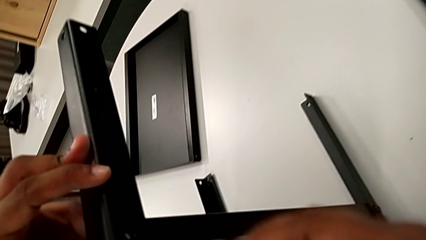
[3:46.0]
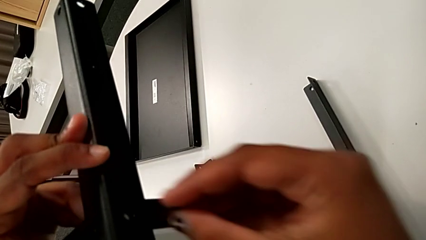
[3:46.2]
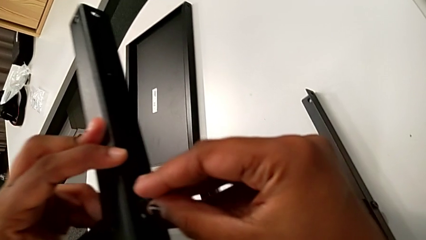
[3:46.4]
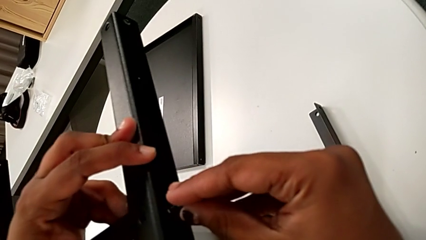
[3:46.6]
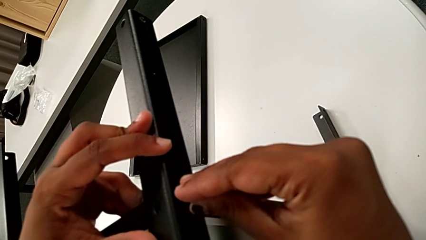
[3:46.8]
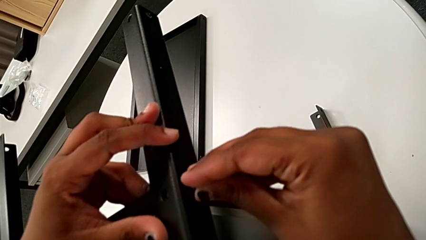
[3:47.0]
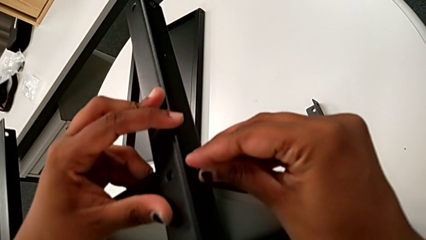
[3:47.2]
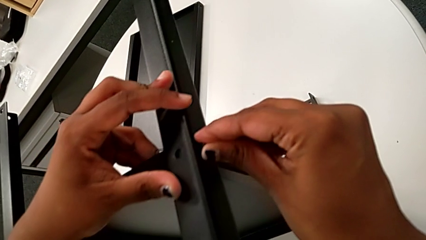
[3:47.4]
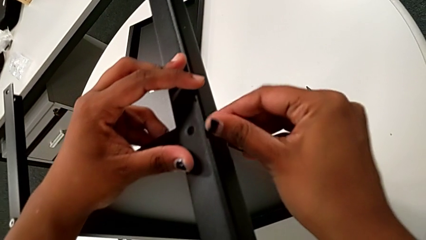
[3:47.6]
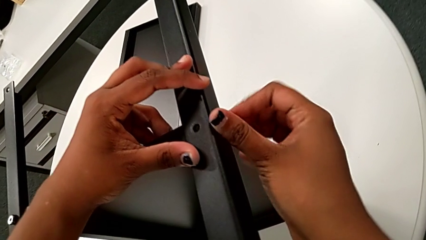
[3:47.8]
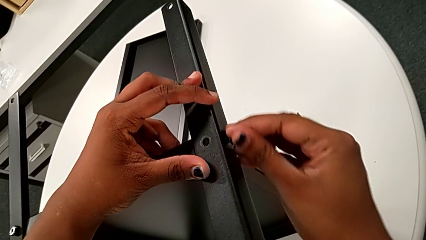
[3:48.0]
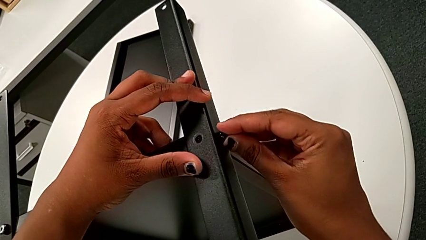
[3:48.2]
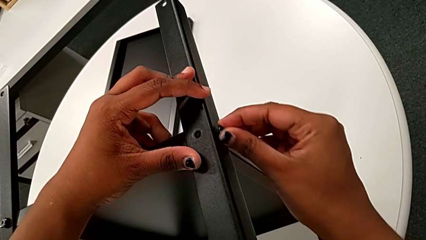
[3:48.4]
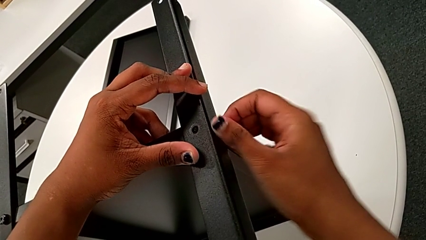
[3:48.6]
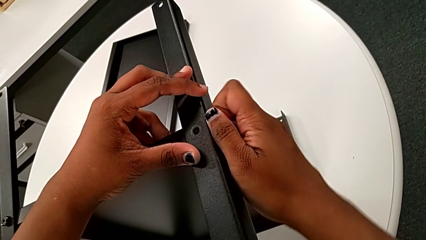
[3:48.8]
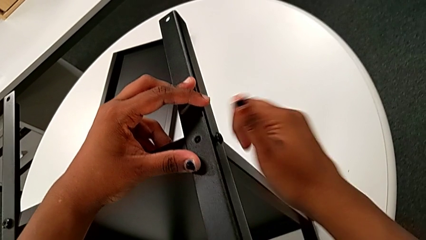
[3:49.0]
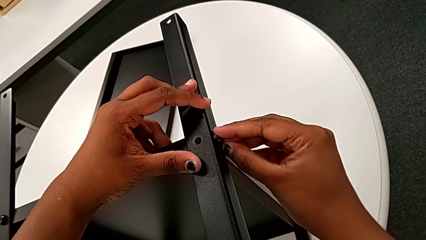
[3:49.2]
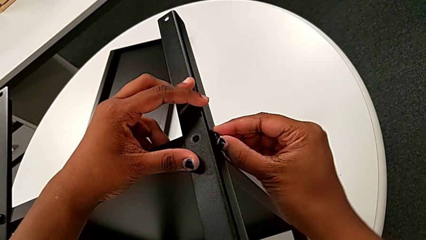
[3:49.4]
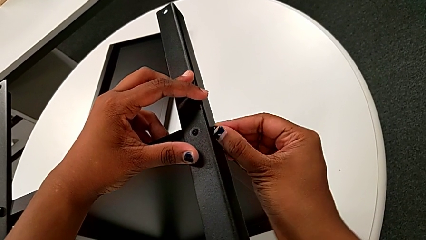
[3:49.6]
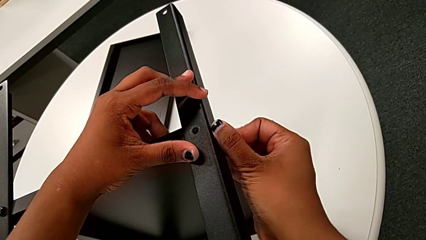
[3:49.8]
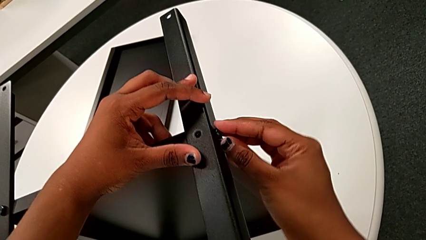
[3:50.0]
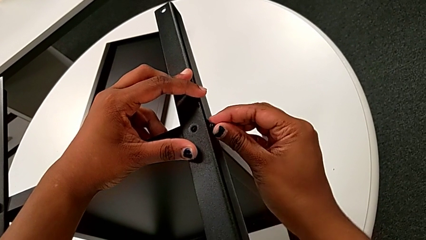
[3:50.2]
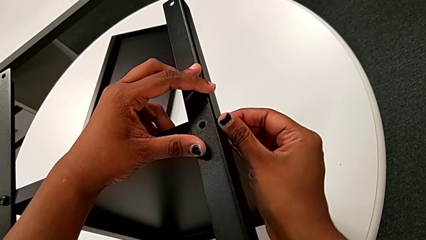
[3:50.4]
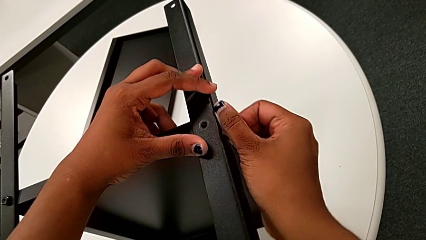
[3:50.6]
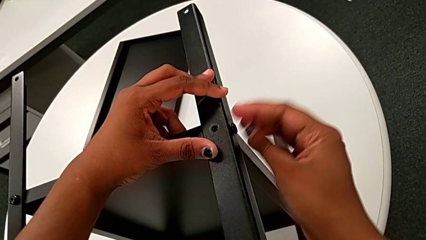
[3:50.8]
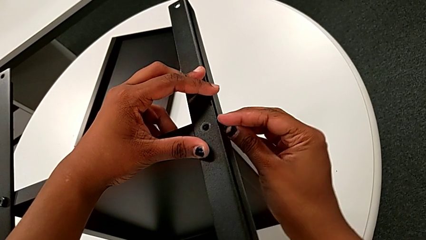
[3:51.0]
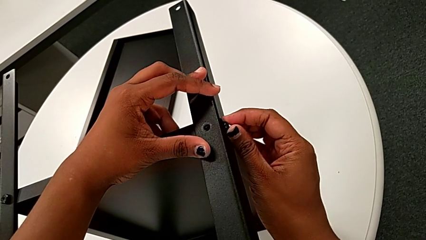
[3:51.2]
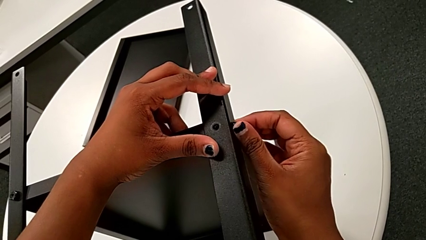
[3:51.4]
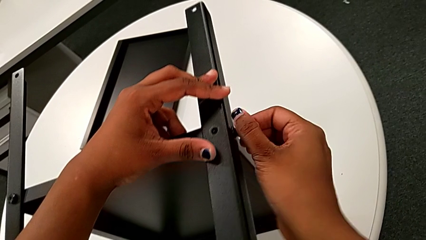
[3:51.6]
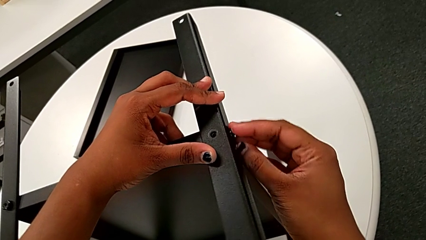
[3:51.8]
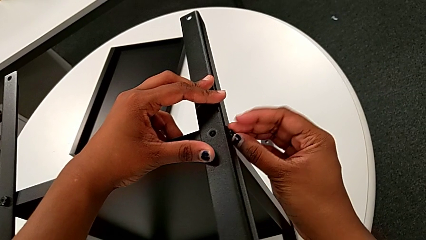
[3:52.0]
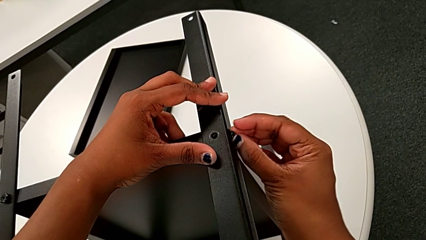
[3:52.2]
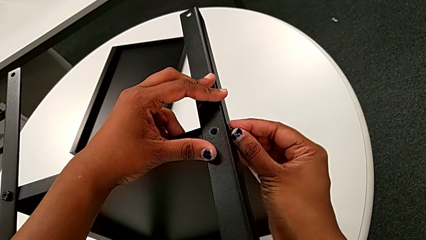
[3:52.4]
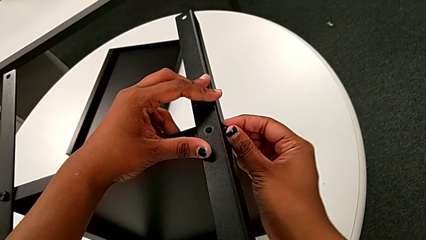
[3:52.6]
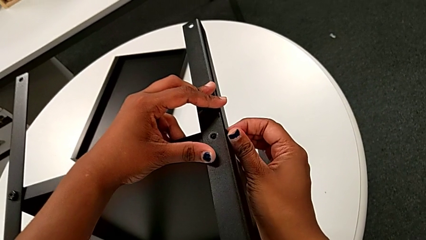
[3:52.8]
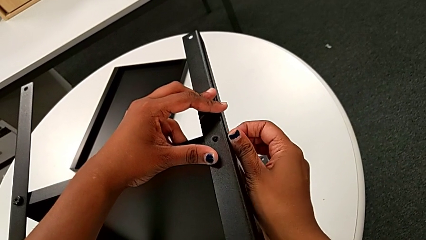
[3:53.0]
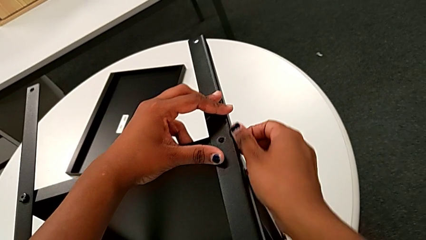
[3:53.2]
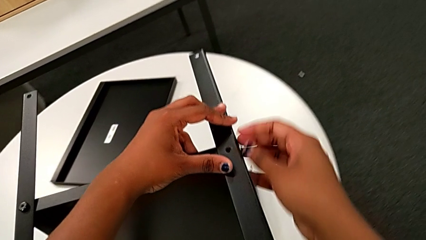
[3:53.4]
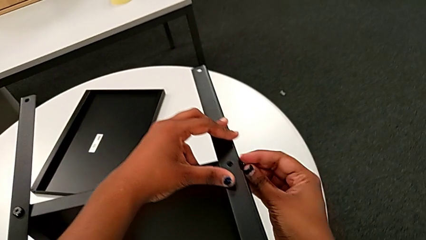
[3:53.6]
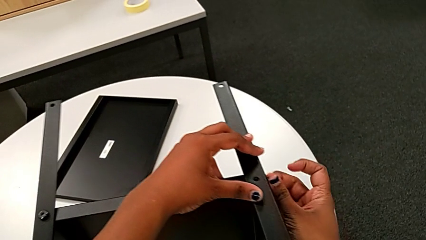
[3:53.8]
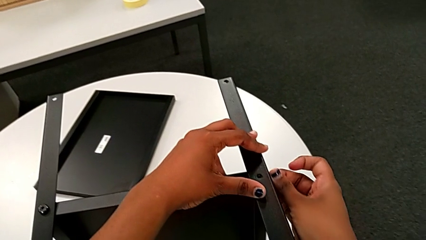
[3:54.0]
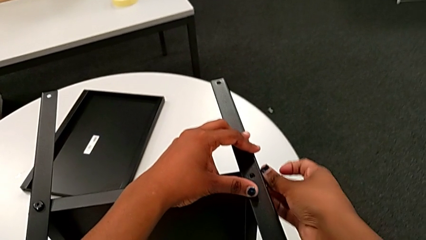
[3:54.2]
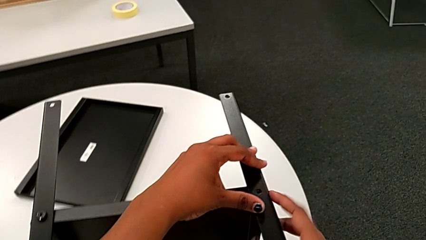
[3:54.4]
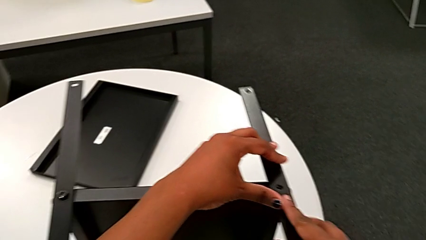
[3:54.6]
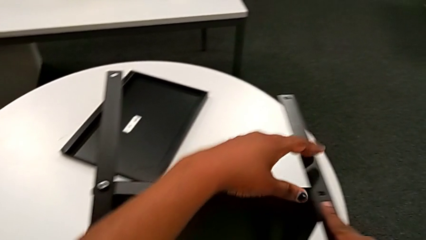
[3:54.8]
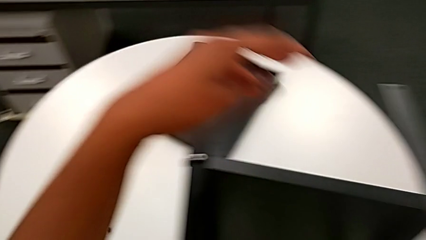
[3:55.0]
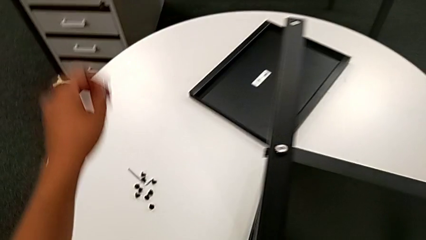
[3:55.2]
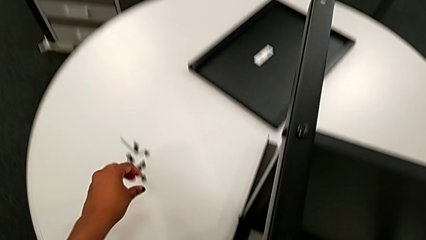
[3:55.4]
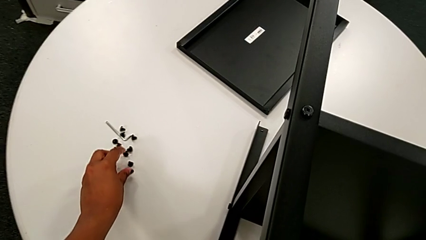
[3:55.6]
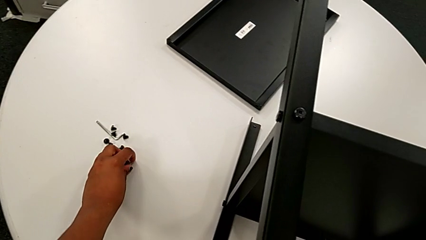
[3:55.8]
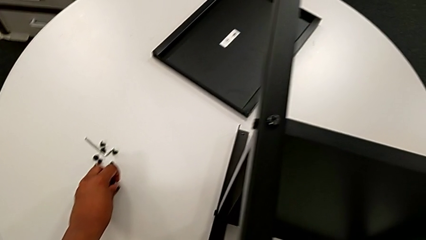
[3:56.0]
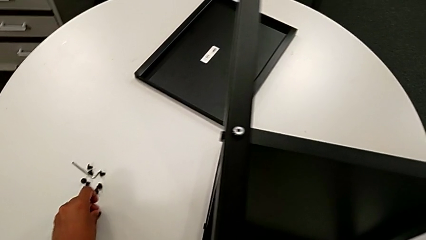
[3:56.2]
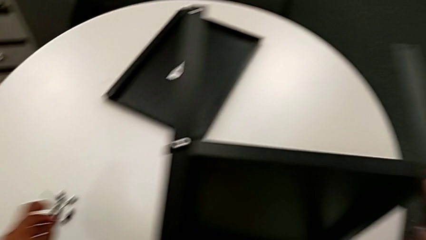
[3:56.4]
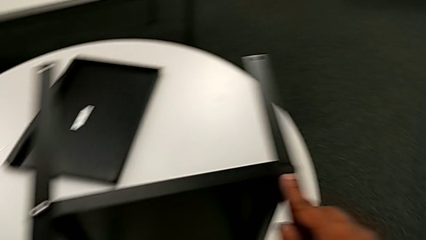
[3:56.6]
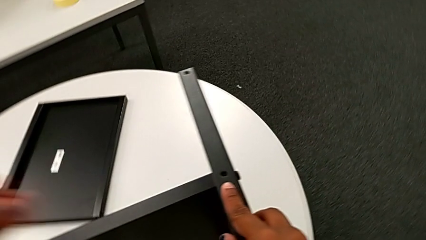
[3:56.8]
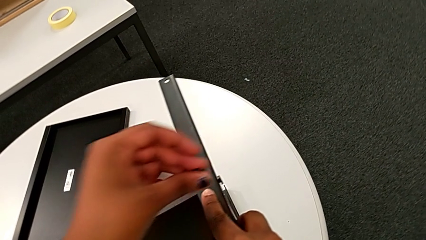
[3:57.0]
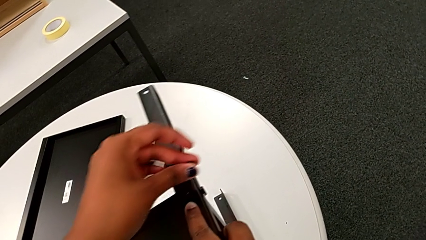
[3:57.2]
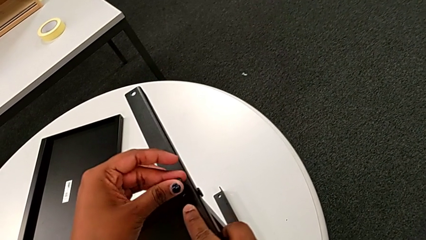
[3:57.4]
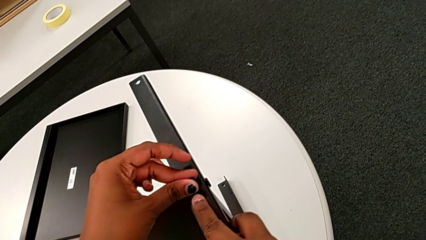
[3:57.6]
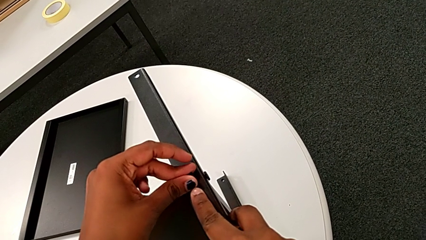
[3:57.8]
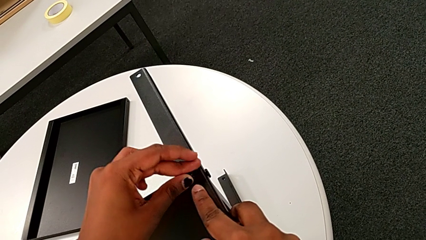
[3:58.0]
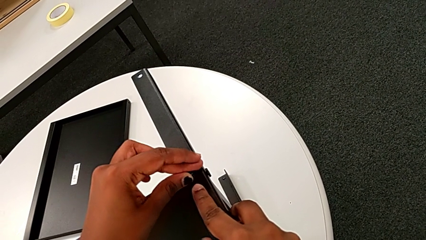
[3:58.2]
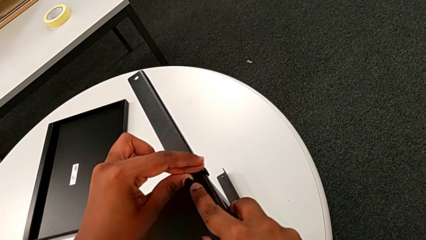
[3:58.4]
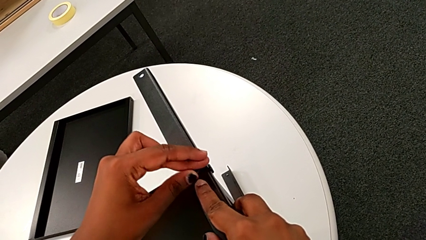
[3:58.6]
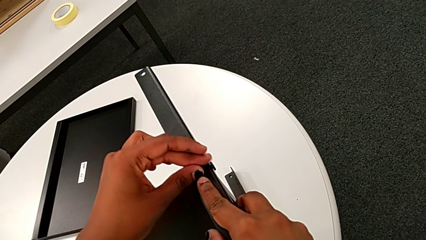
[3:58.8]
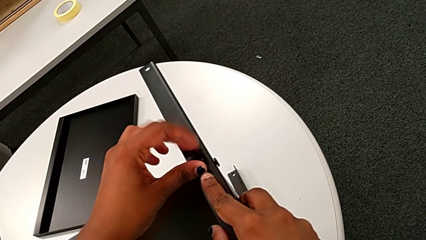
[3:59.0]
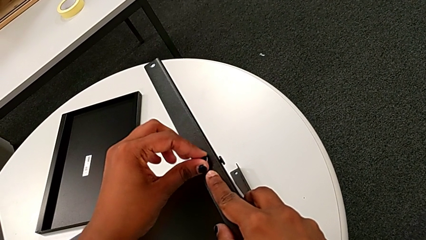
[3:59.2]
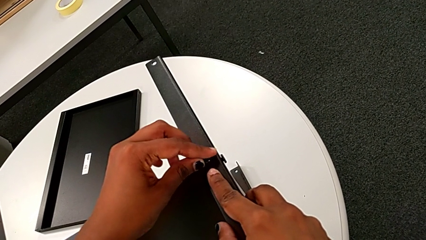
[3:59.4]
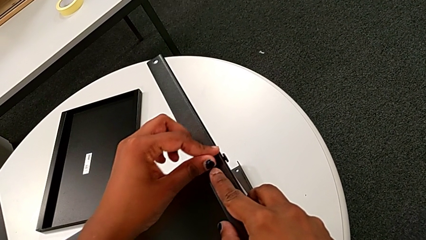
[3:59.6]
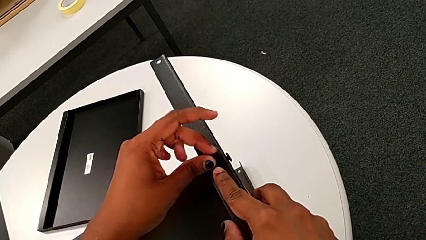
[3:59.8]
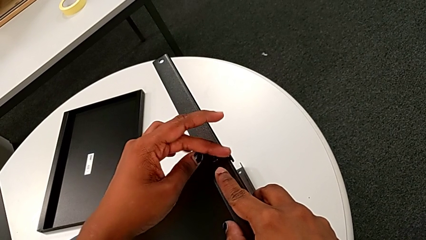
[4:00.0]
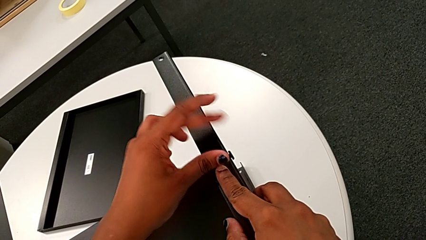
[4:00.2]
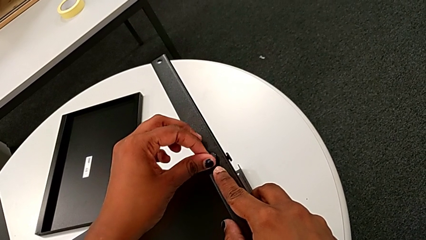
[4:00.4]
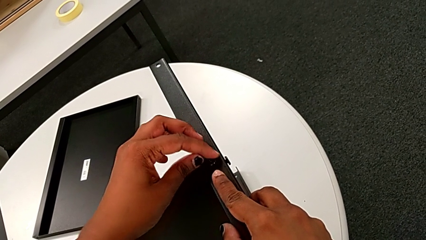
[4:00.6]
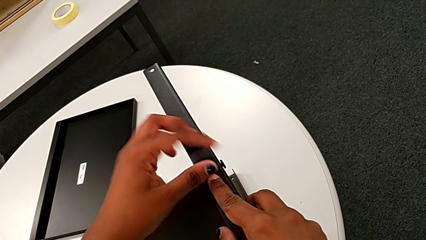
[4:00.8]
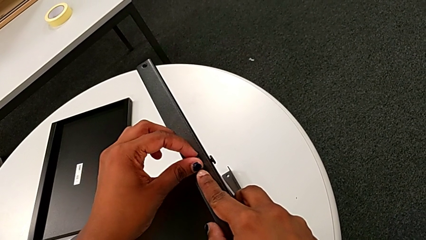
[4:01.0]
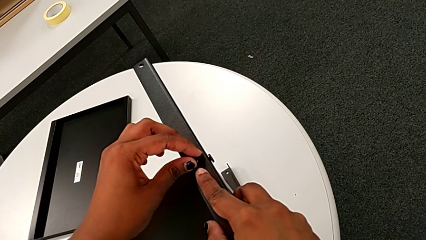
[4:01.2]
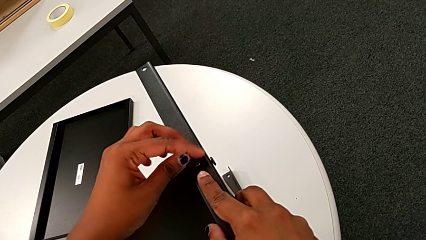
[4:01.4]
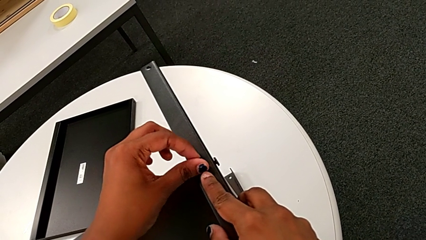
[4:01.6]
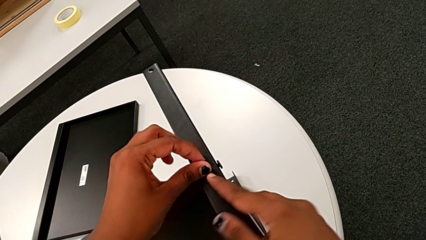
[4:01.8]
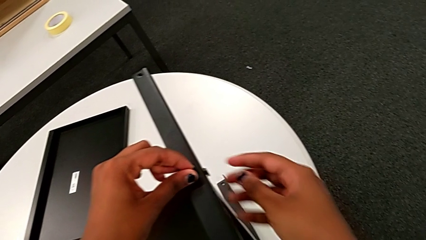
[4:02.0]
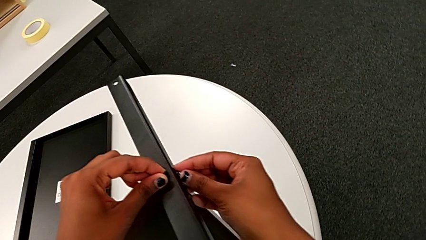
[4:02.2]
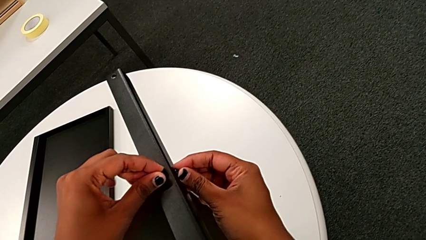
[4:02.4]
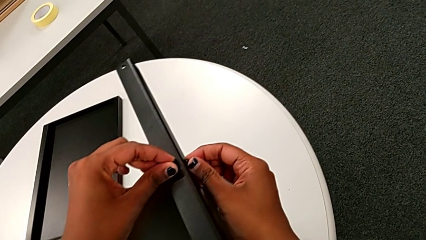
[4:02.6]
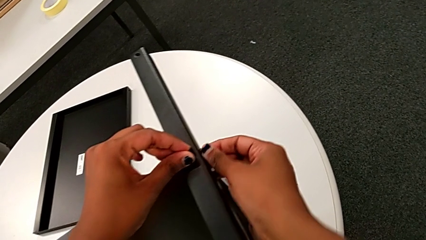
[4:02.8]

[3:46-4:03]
The camera wearer is screwing the fourth leg to the middle shelf. They insert the hex socket head, screw it, grab the fourth leg, approach the hex socket head, grab it, approach the fourth leg, insert the hex socket head, screw it with the left hand, approach it with the right hand and screw it with the right hand.
